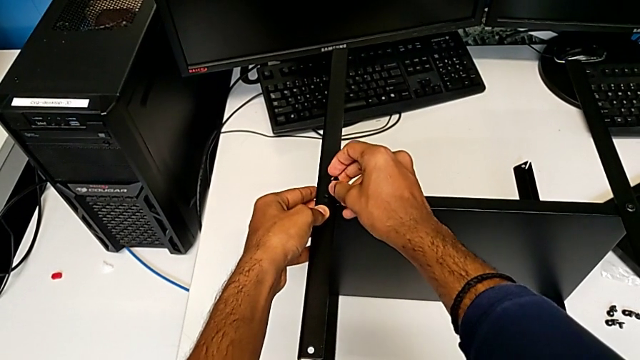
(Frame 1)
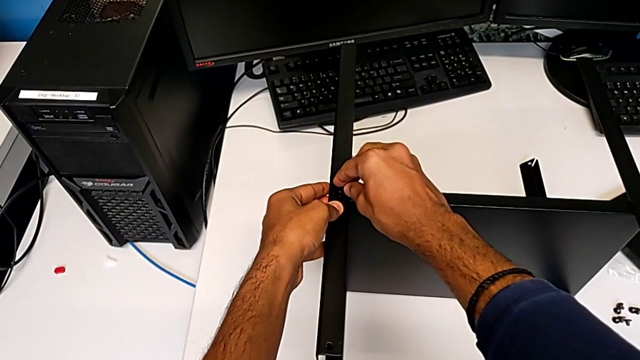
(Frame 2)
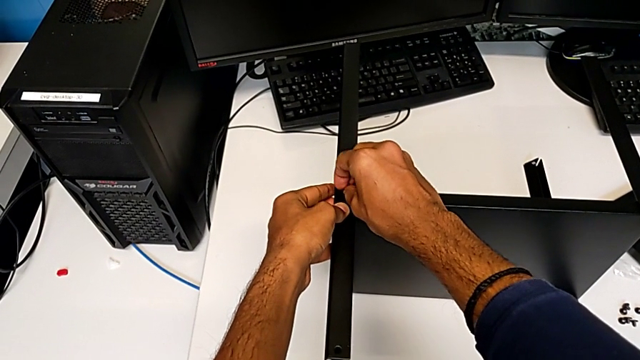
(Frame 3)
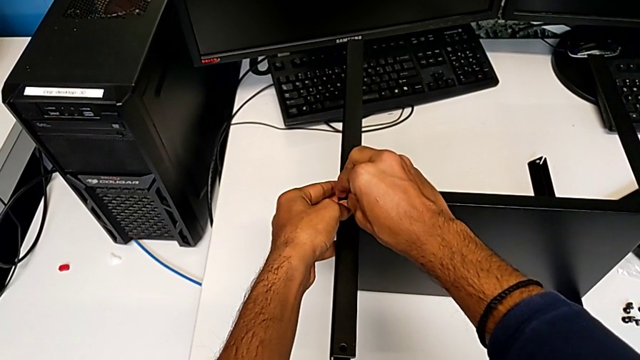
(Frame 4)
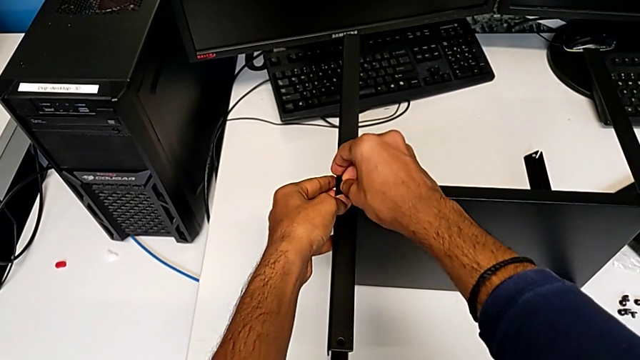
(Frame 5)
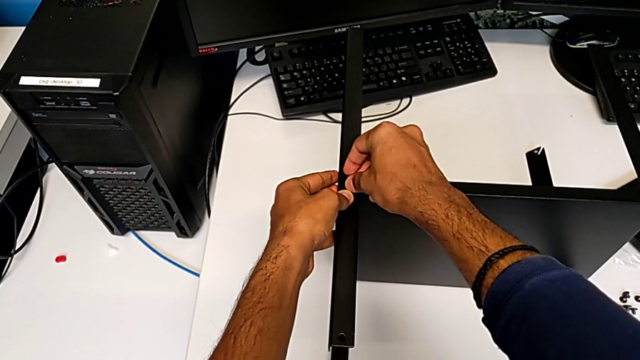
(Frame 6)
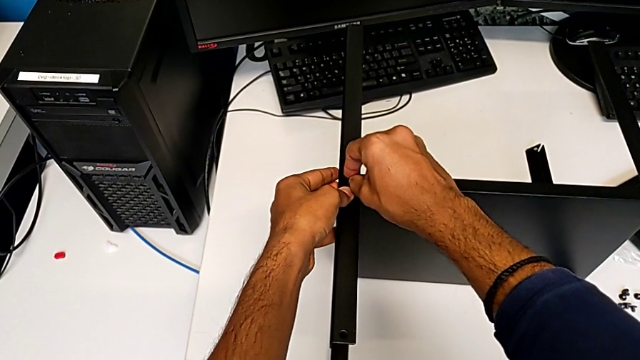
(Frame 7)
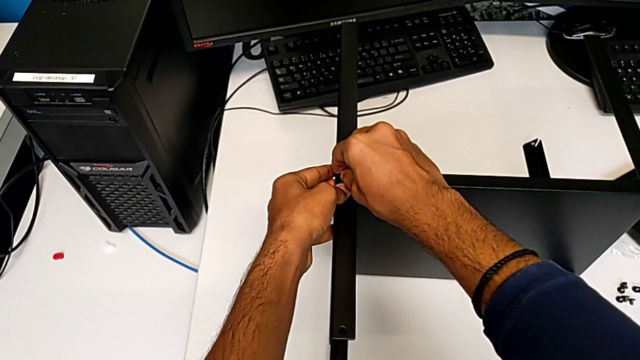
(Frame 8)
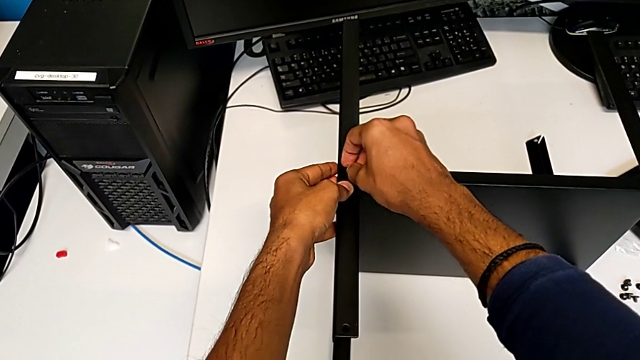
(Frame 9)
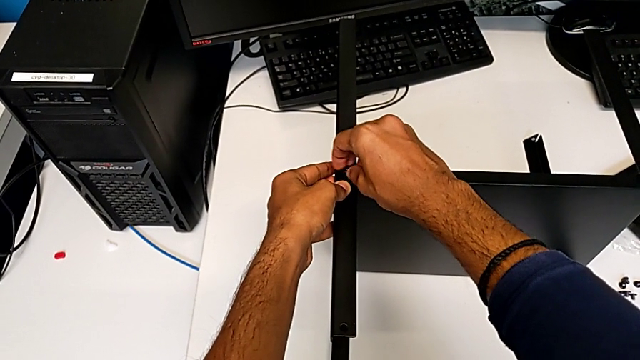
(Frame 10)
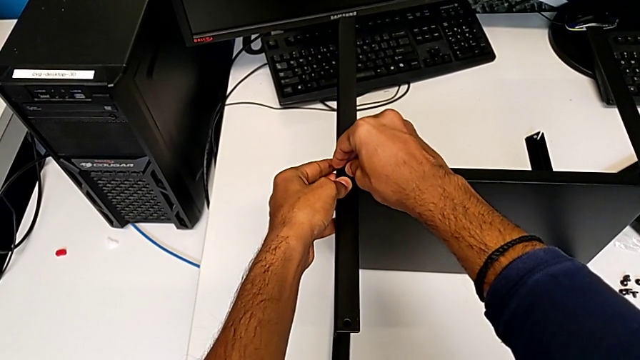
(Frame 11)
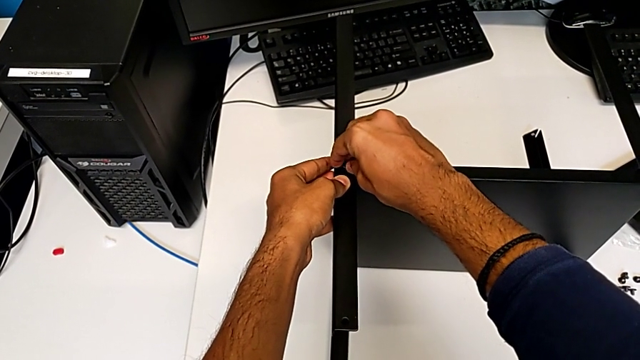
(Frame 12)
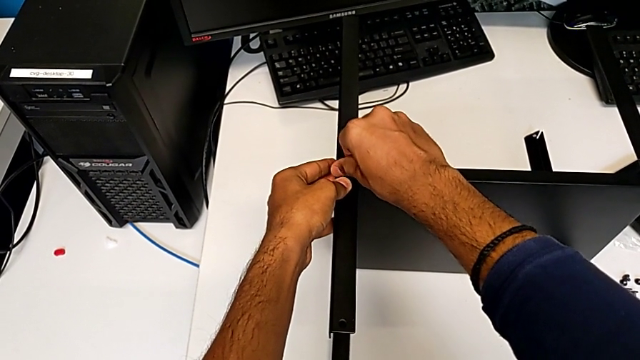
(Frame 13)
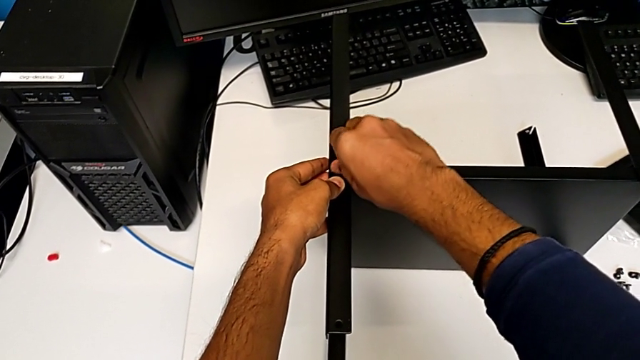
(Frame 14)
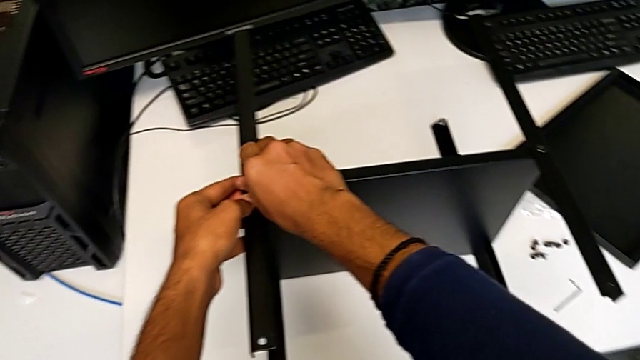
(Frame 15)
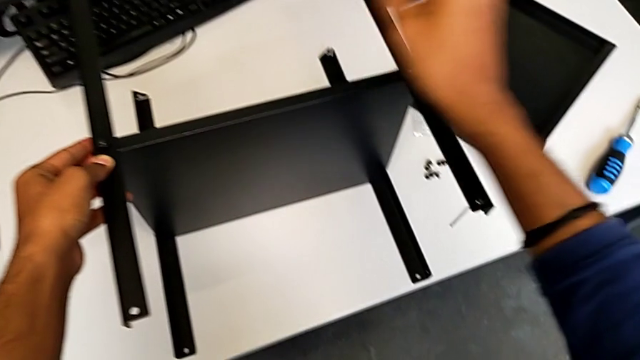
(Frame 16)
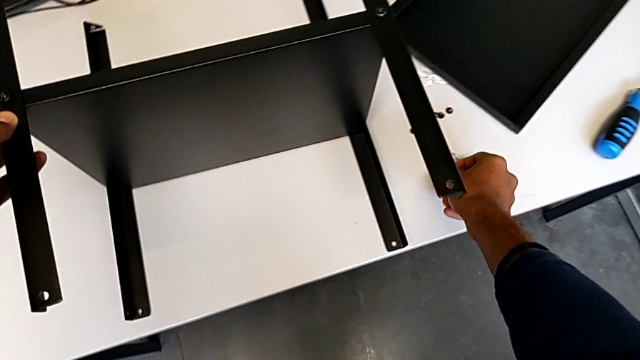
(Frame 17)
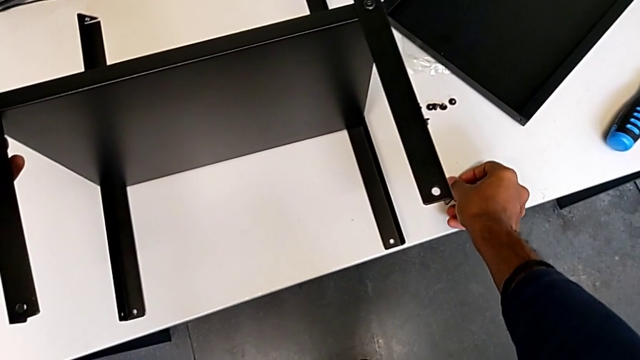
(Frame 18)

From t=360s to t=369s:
The camera wearer is screwing the fourth leg onto the shelf. They insert the seventh hex socket head.

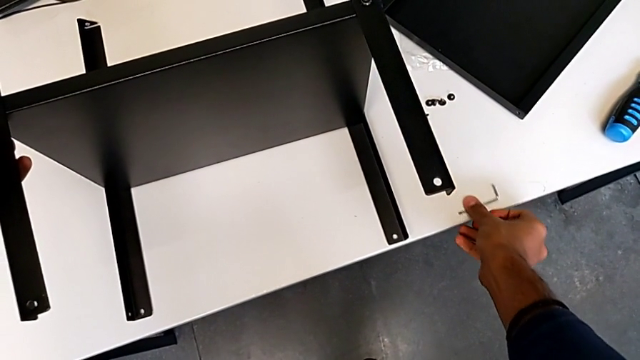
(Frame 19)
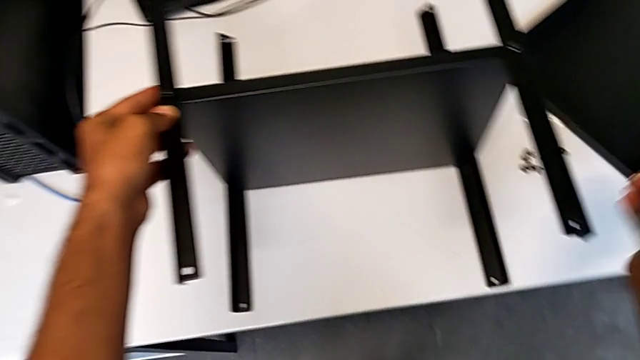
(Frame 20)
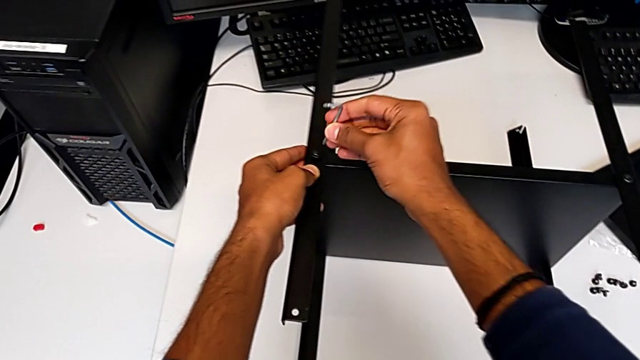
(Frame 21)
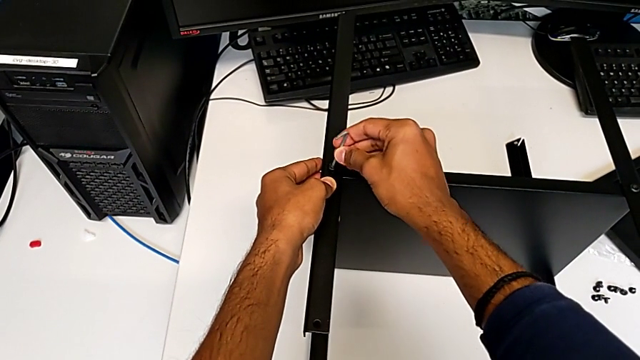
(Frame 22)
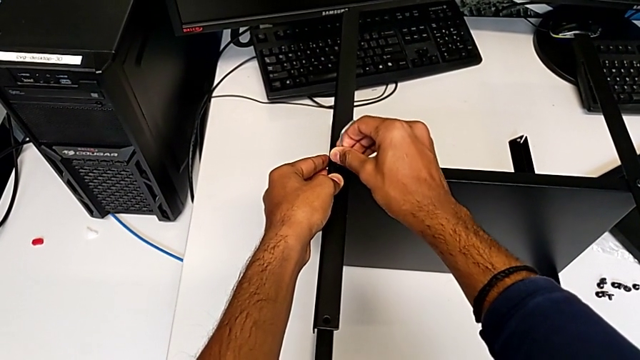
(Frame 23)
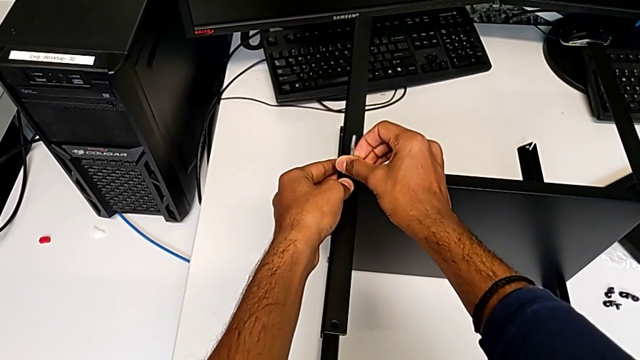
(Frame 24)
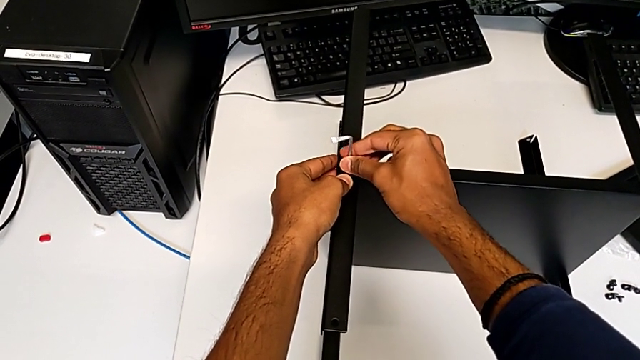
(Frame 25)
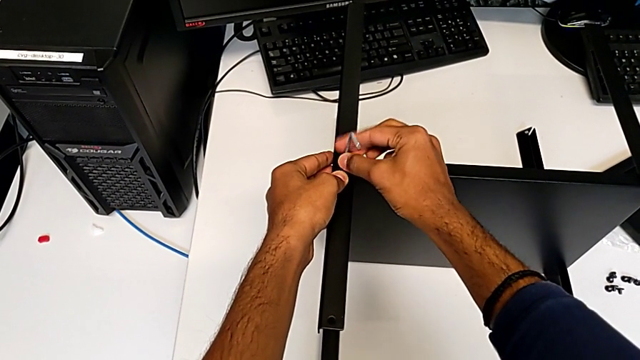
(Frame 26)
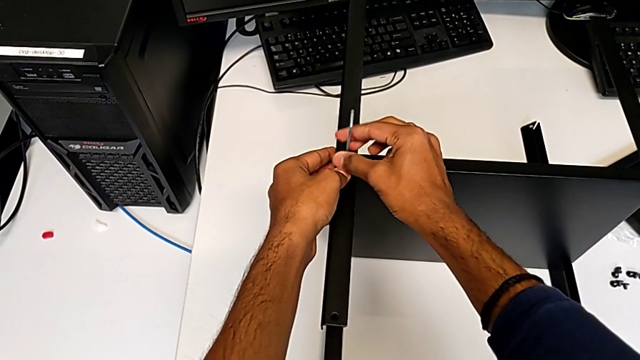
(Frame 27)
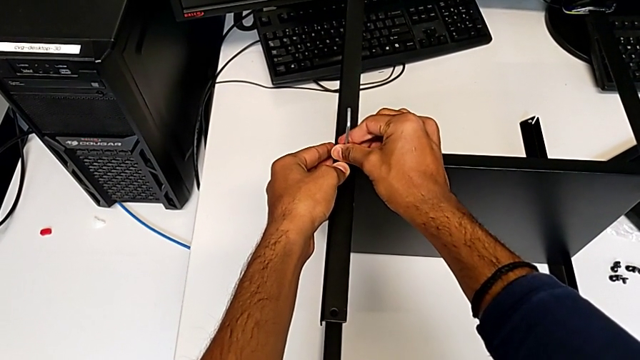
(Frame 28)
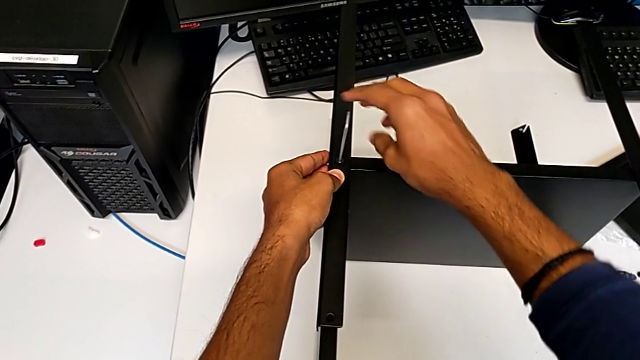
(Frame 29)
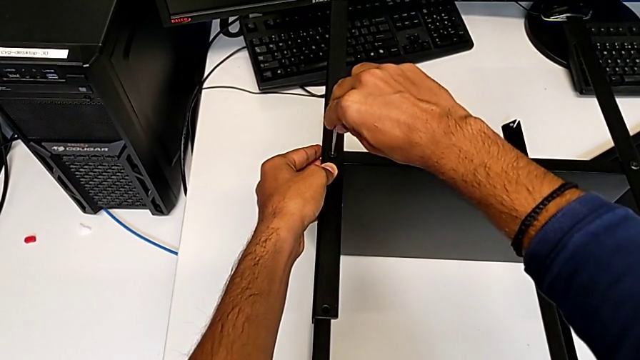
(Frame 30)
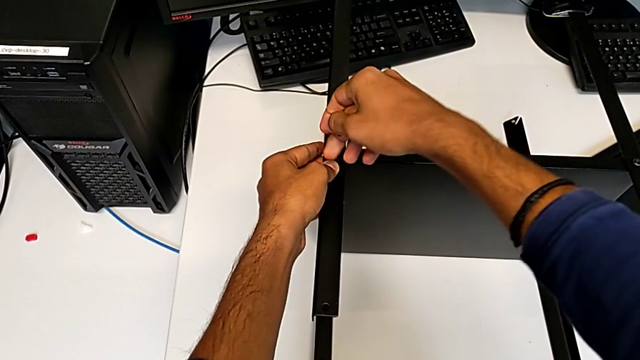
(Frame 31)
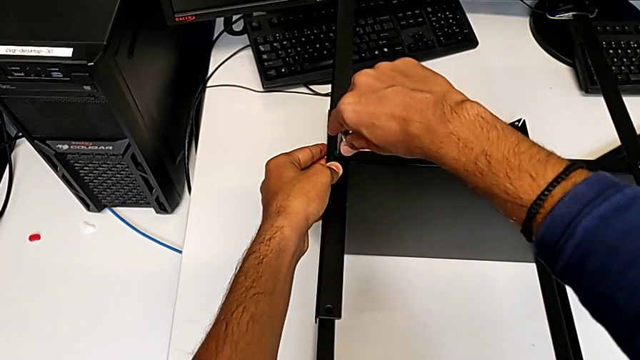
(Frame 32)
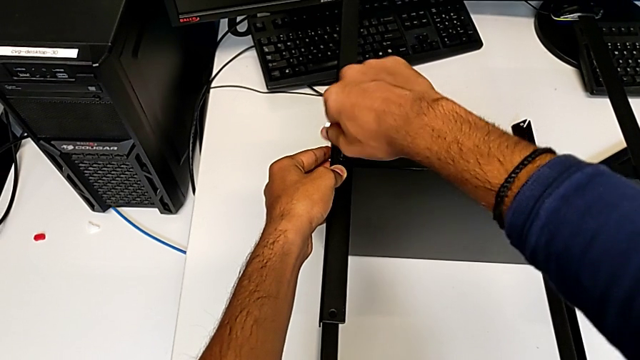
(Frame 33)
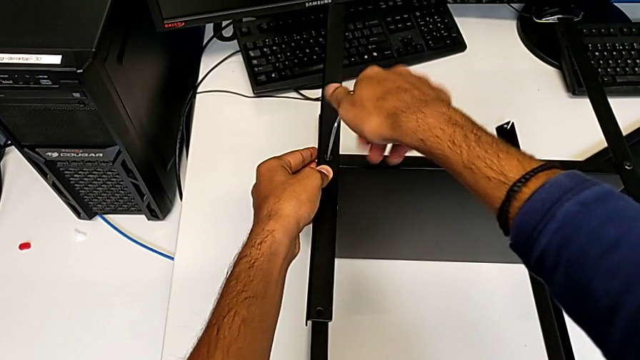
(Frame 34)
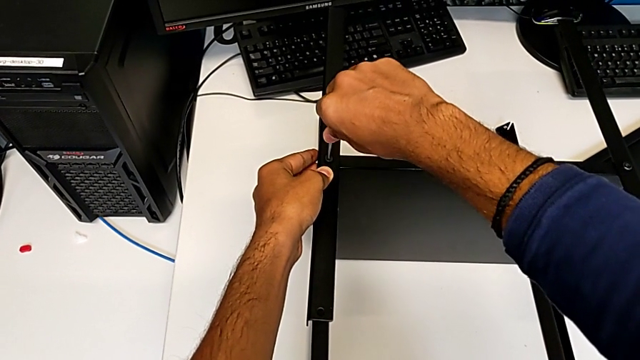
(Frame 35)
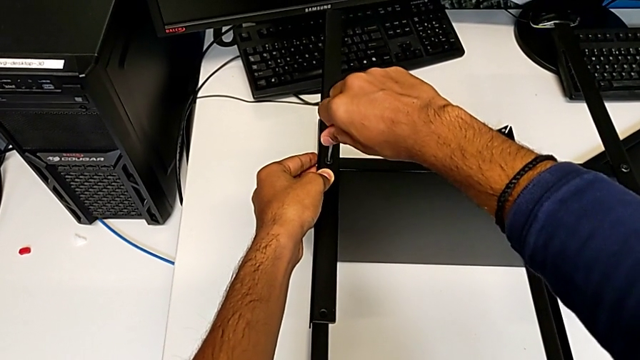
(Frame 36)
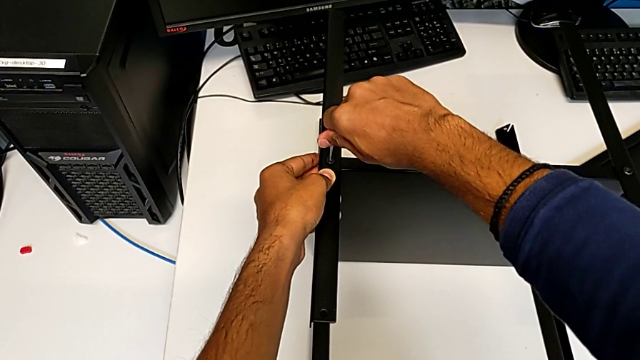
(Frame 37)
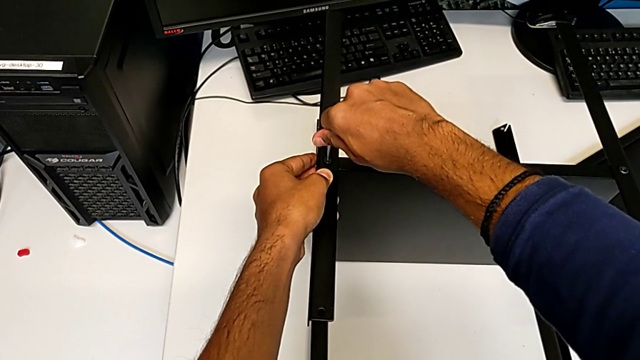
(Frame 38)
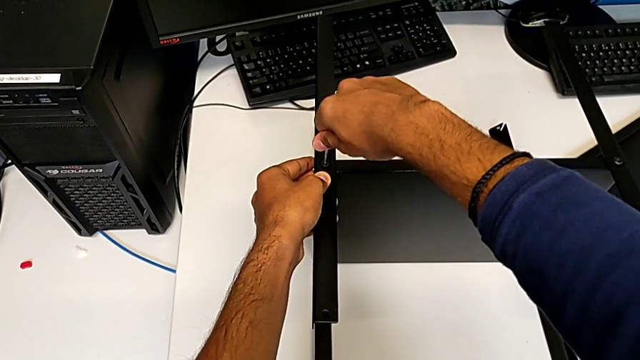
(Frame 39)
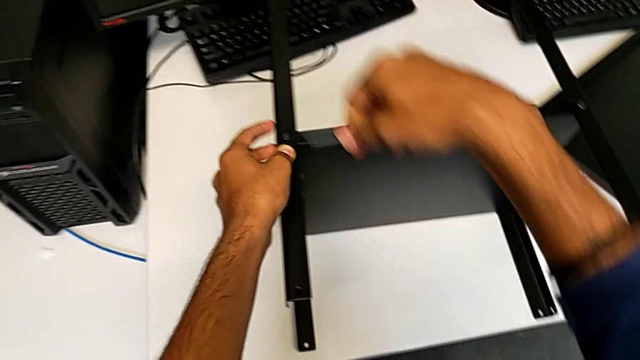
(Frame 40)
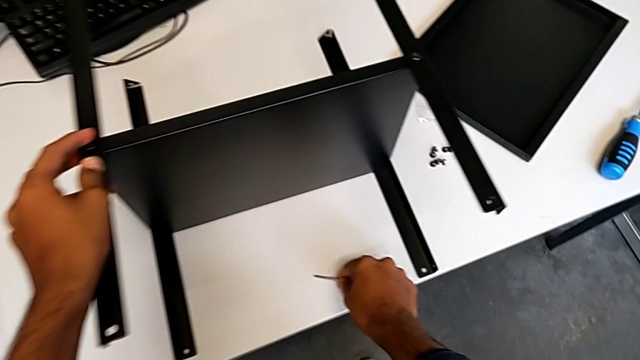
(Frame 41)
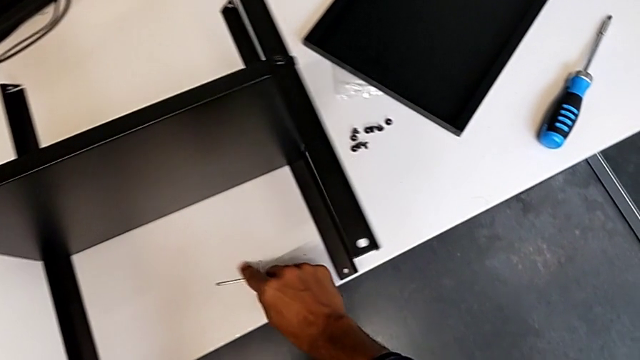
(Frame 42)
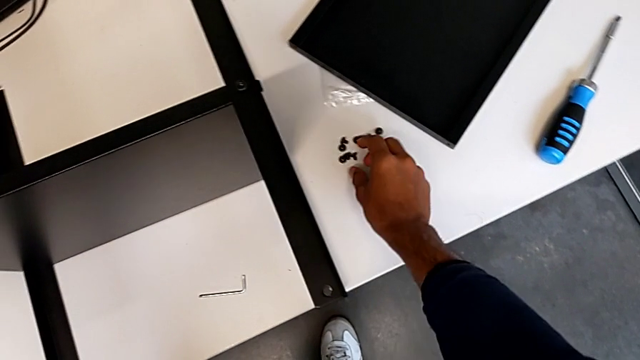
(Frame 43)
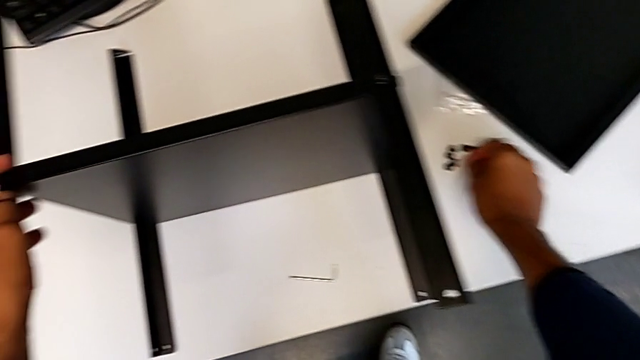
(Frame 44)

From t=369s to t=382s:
The camera wearer is screwing the fourth leg onto the shelf. They keep screwing the seventh hex socket head.
